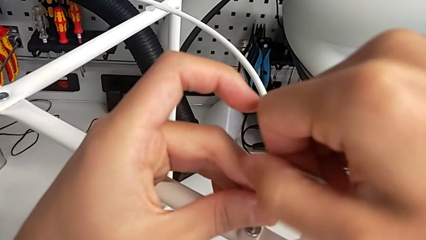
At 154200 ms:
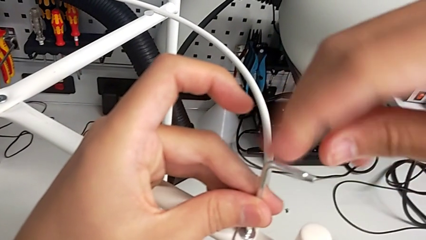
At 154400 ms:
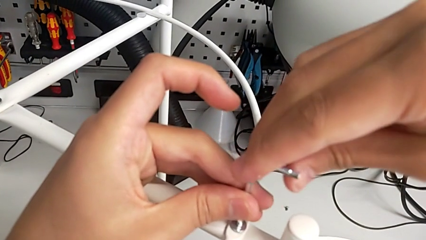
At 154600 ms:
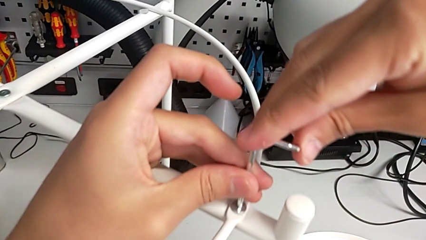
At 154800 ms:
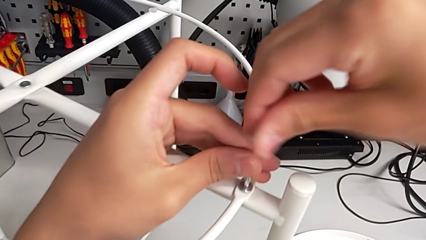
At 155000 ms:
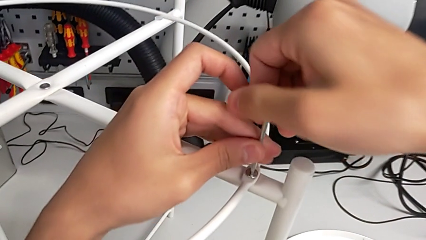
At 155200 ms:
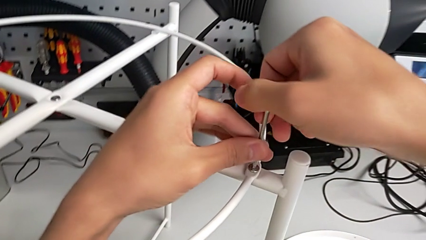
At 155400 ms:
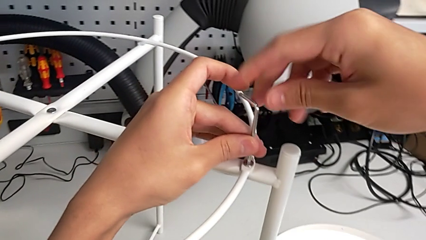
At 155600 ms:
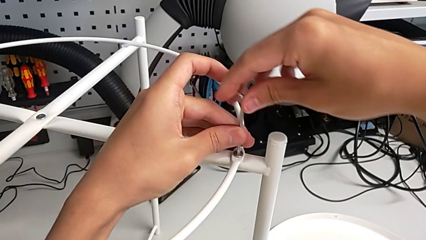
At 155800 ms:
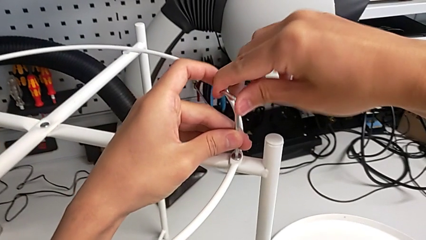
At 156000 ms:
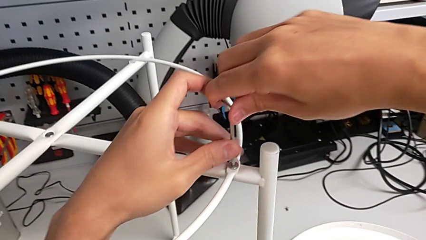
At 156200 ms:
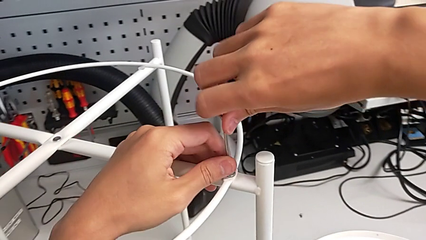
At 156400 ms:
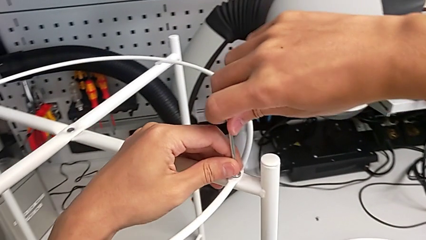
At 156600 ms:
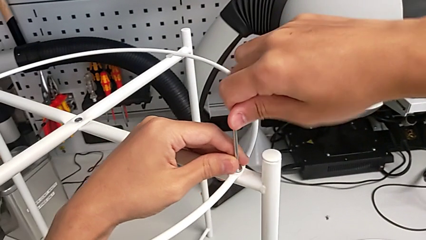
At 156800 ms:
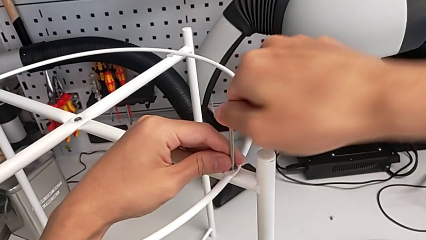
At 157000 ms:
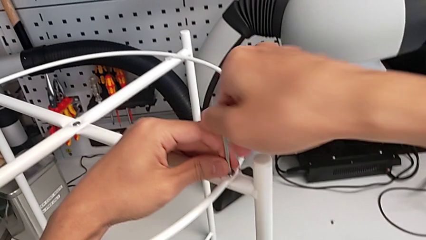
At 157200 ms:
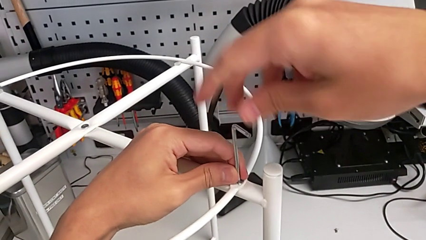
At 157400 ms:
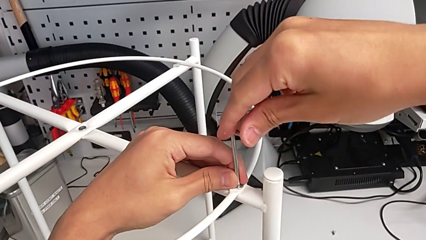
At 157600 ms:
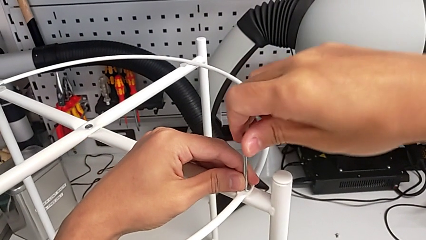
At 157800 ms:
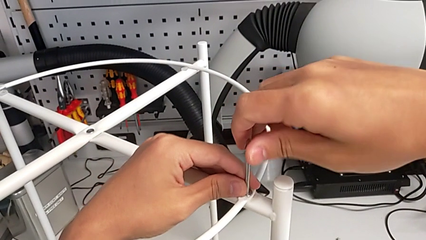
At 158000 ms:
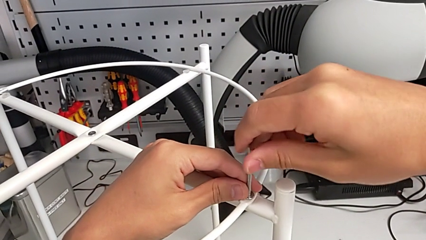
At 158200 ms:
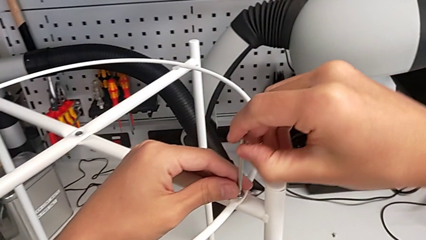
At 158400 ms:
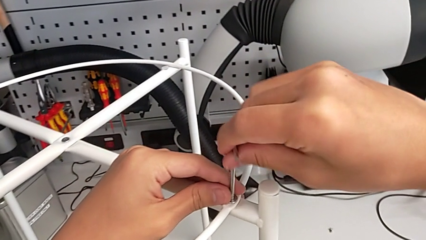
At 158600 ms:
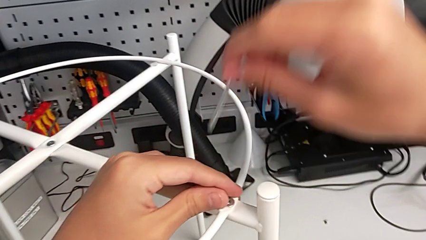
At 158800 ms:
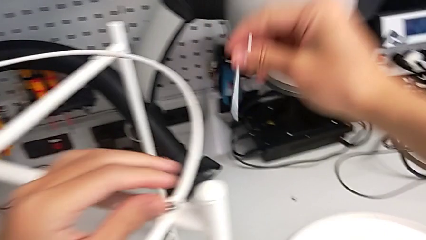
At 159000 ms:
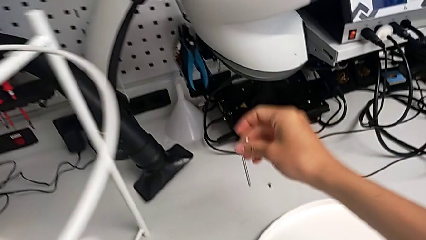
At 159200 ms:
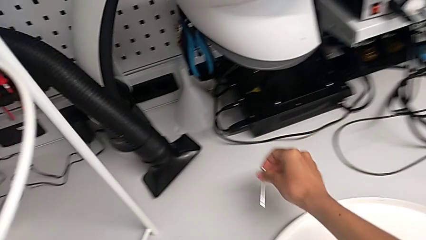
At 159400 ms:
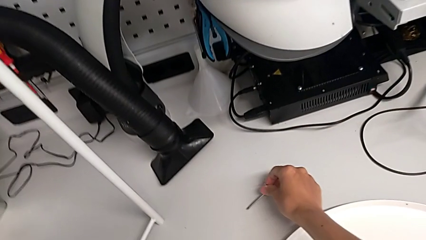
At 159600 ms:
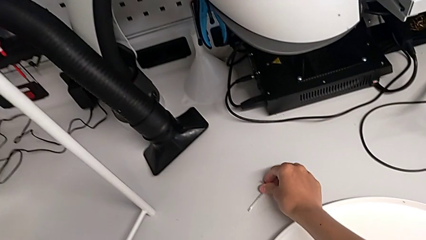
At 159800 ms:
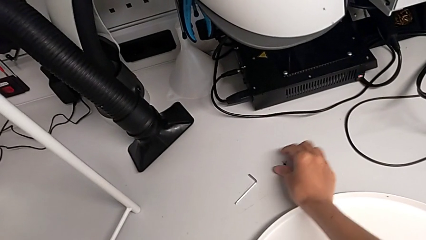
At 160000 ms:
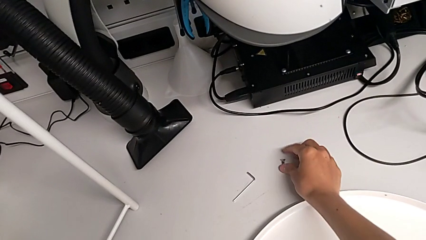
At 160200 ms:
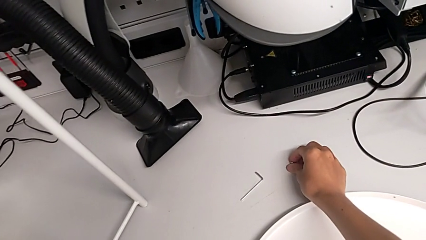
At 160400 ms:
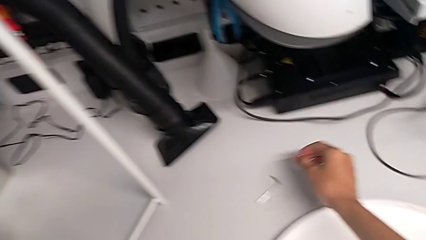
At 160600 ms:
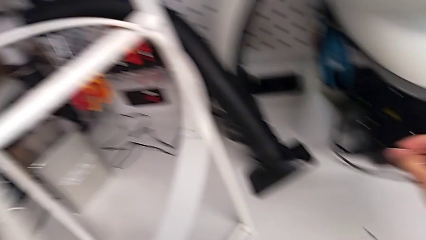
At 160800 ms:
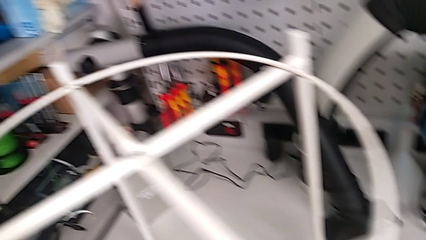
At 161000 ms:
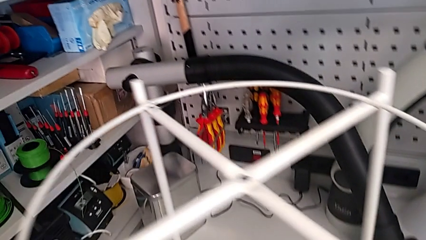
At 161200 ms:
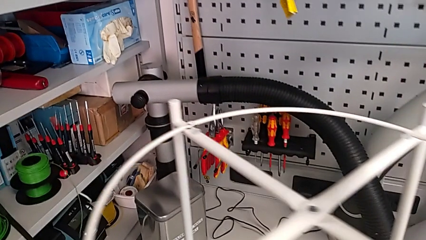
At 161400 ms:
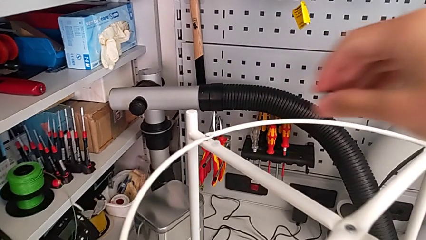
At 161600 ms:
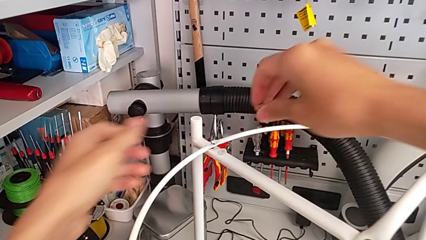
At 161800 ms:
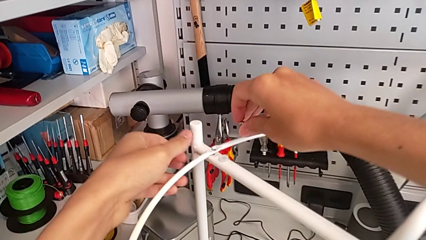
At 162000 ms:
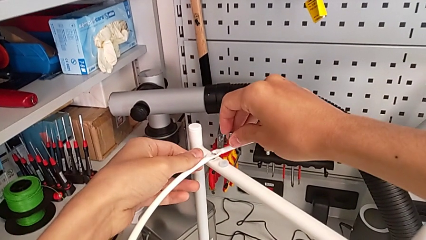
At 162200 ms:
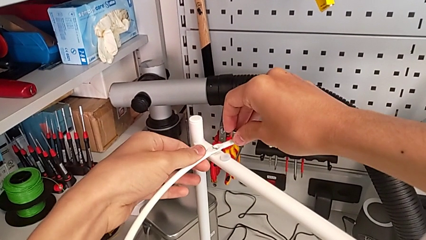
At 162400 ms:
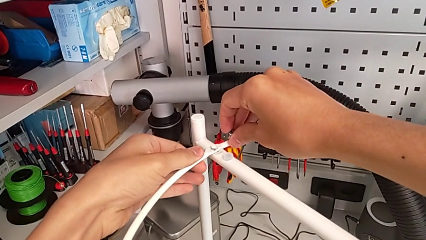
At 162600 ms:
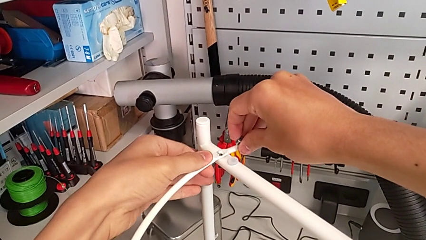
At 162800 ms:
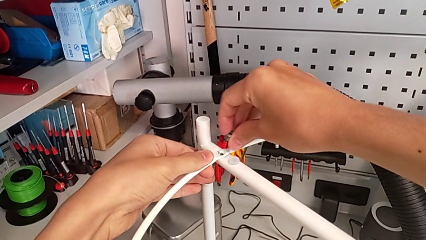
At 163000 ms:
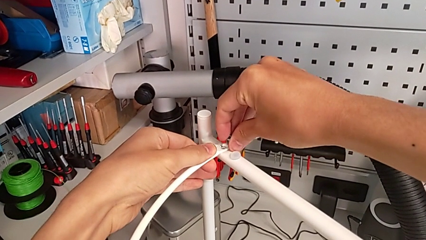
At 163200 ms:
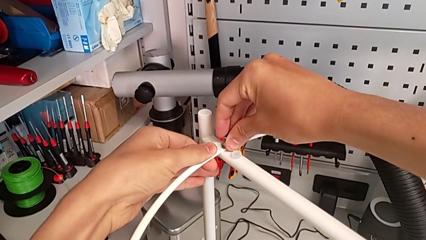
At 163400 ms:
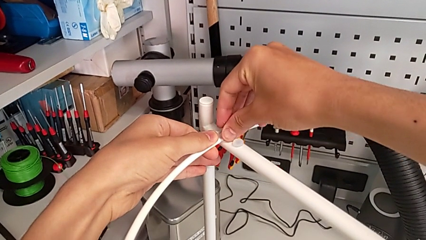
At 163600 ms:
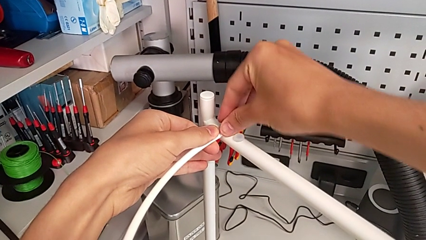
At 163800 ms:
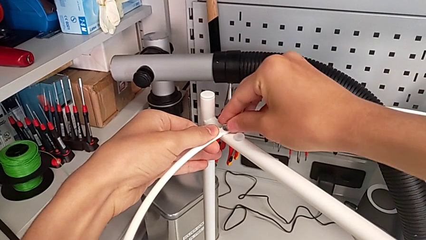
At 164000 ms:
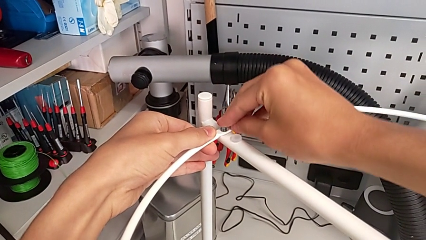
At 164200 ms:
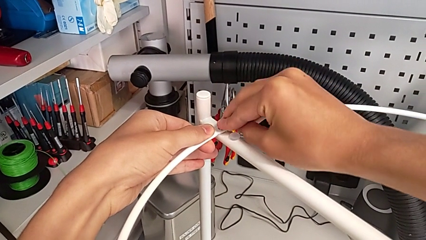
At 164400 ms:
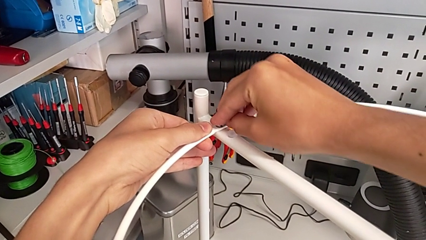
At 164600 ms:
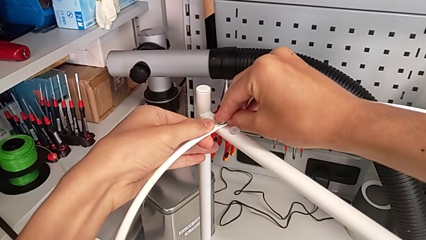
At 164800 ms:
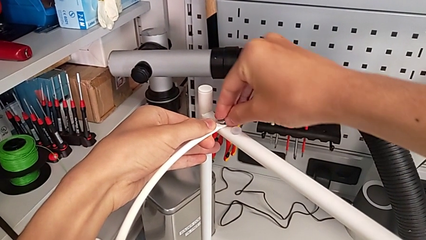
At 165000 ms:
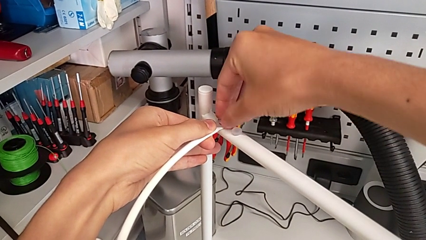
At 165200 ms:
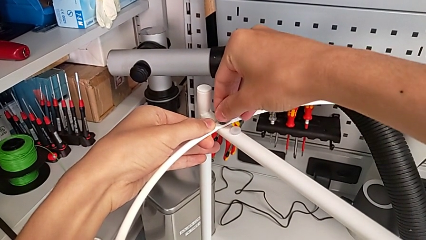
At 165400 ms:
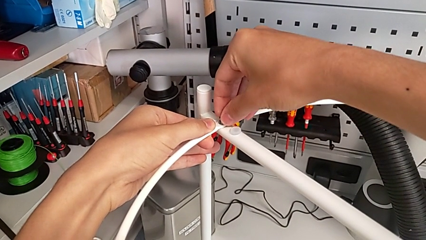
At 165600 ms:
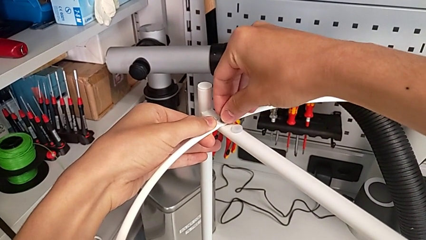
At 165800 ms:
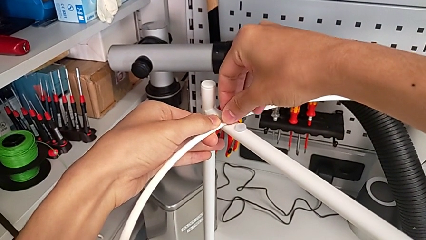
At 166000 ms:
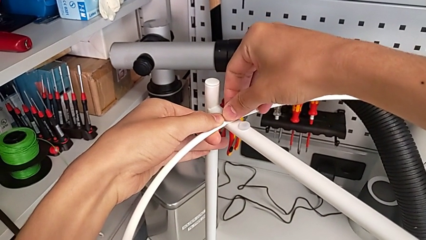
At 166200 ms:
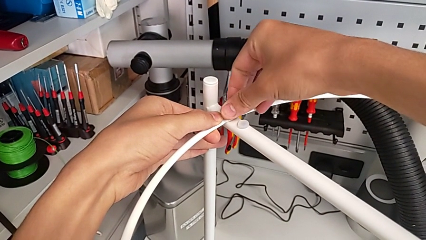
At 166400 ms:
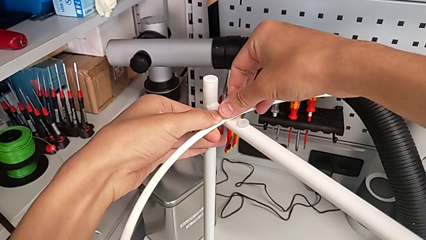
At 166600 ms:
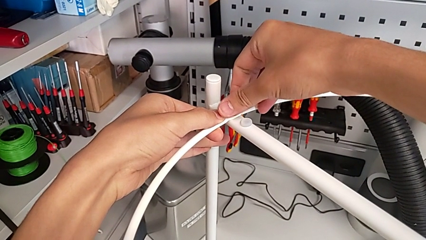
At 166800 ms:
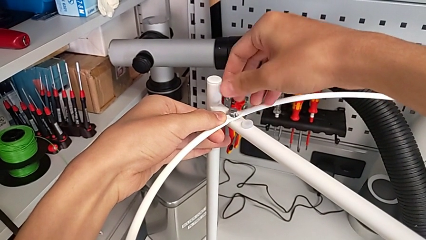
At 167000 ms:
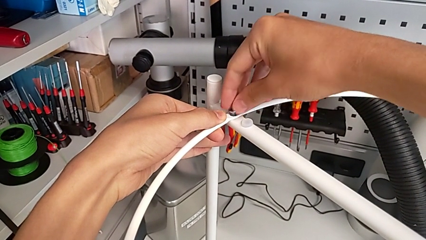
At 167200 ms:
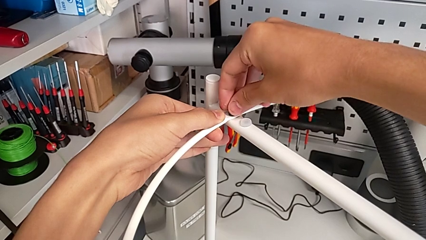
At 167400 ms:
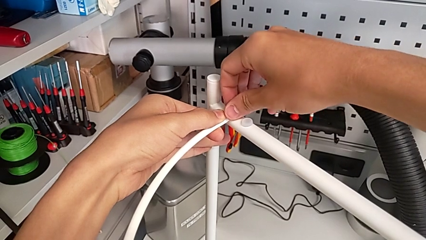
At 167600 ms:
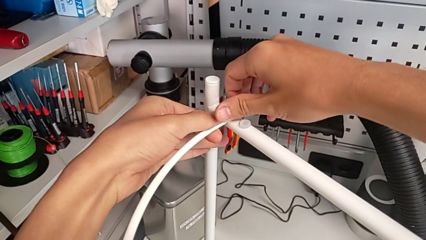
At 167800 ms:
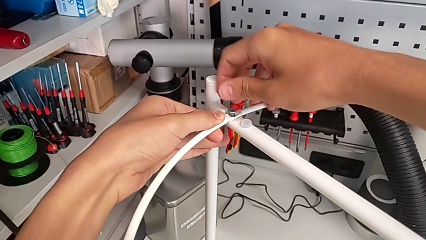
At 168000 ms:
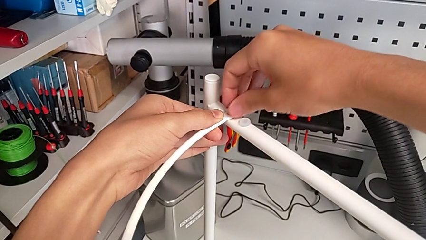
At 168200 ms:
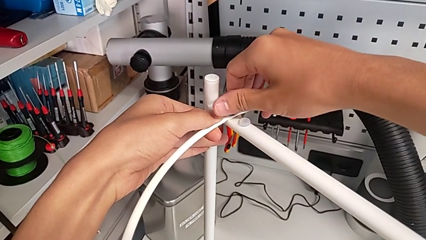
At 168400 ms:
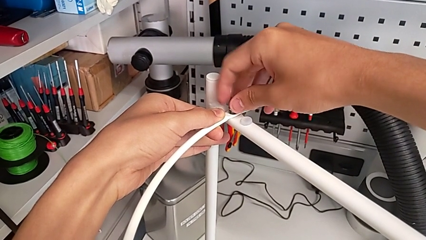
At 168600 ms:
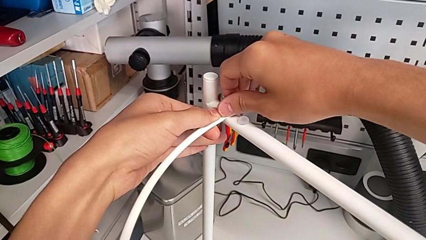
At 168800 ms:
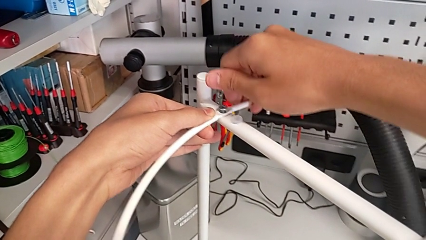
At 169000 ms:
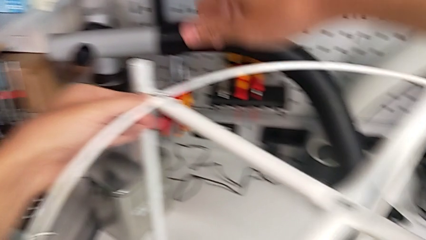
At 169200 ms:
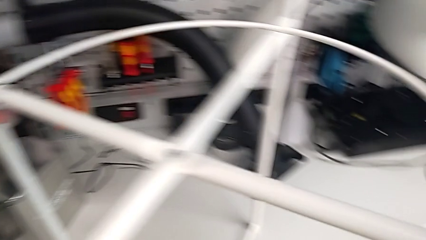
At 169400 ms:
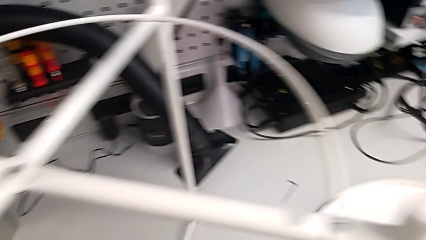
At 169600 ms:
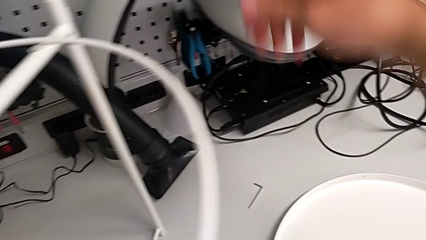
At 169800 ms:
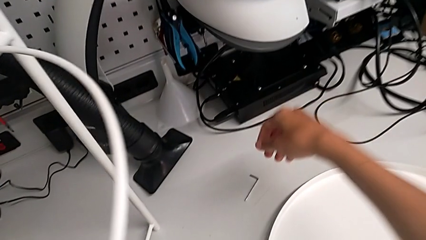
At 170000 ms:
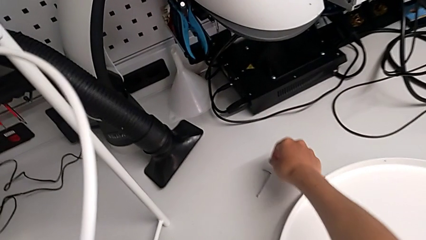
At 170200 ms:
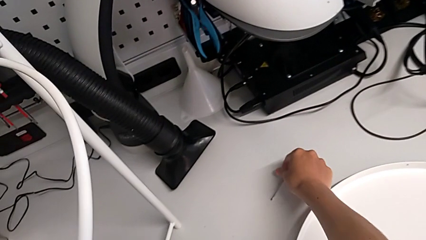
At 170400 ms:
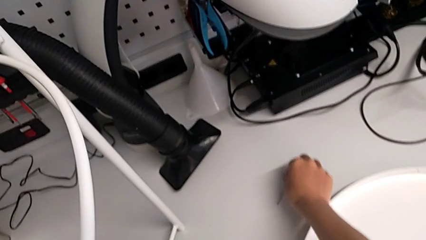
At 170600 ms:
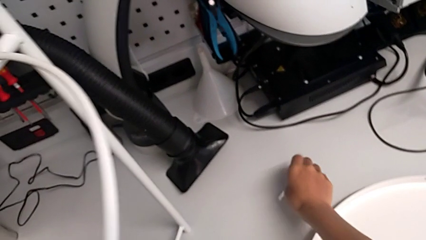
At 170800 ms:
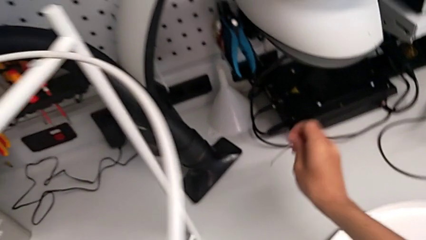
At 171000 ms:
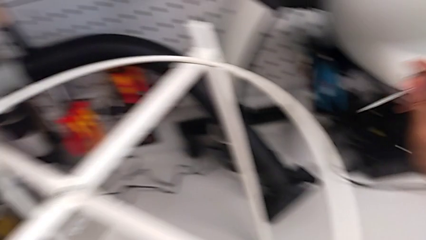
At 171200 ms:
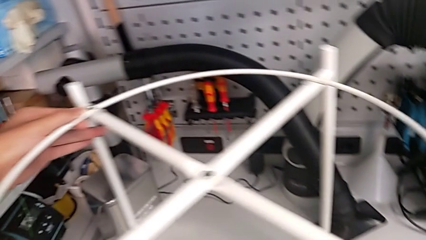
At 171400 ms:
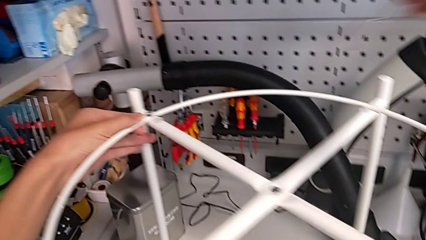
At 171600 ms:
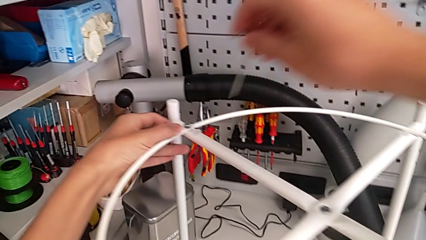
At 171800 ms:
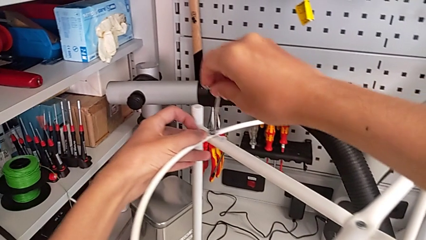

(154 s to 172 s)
The camera wearer is assembling the circle onto the base. They keep screwing the hex socket head, withdraw the Allen wrench, place it, grab the hex socket head, align the circle, insert the hex socket head, screw it, grab the Allen wrench and lift it.
